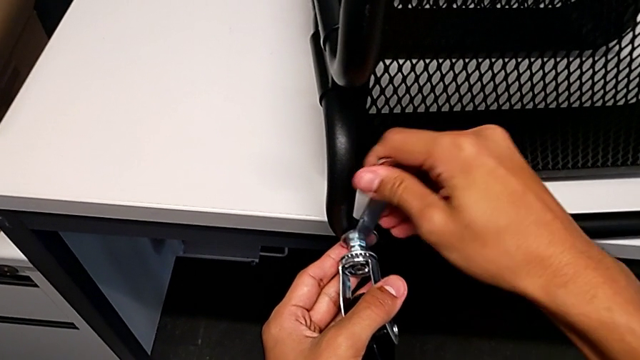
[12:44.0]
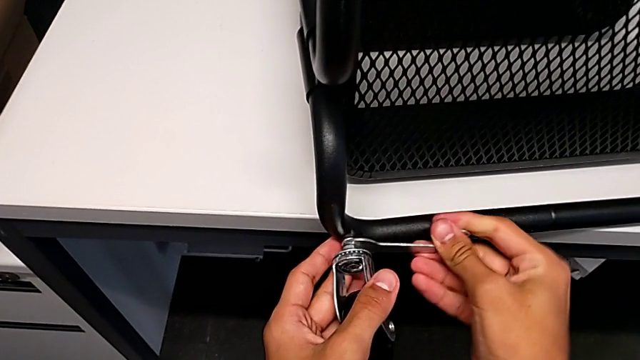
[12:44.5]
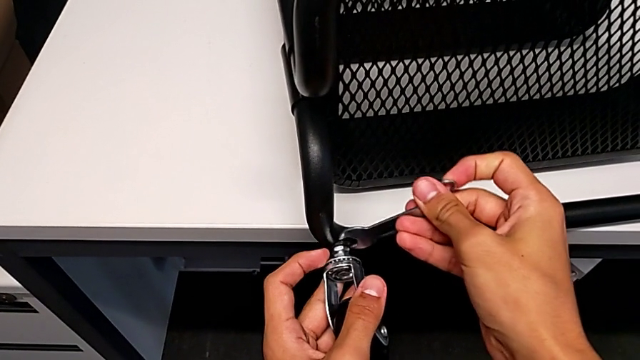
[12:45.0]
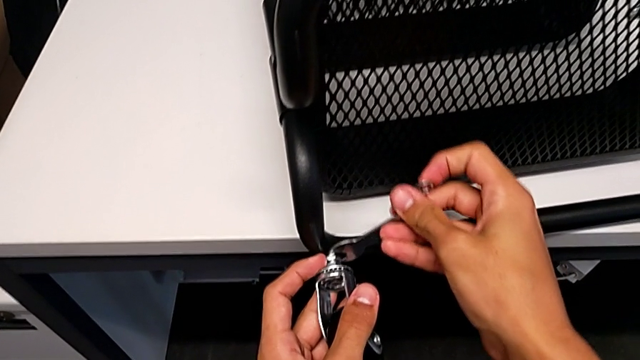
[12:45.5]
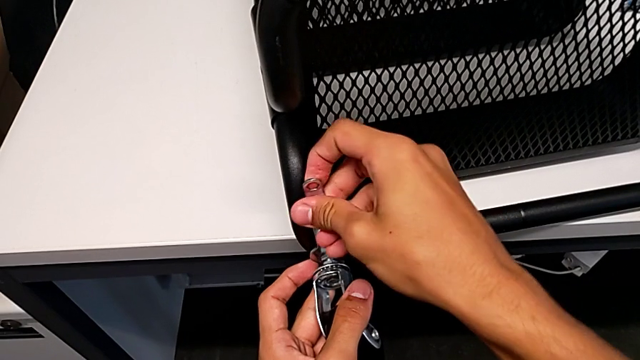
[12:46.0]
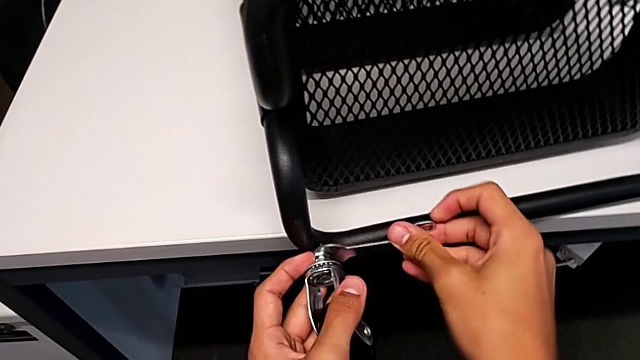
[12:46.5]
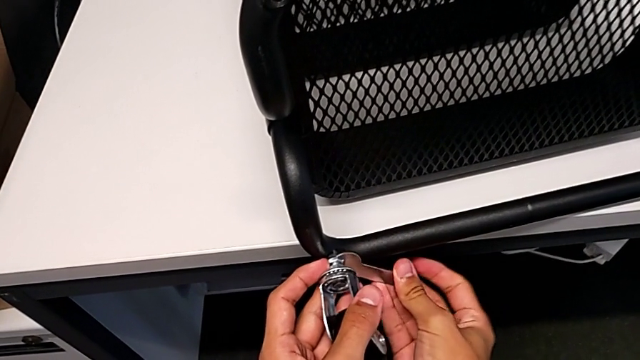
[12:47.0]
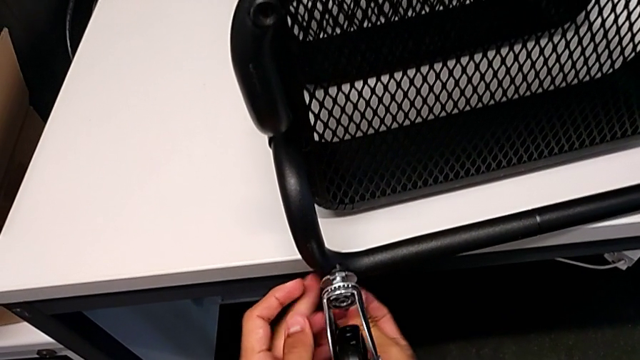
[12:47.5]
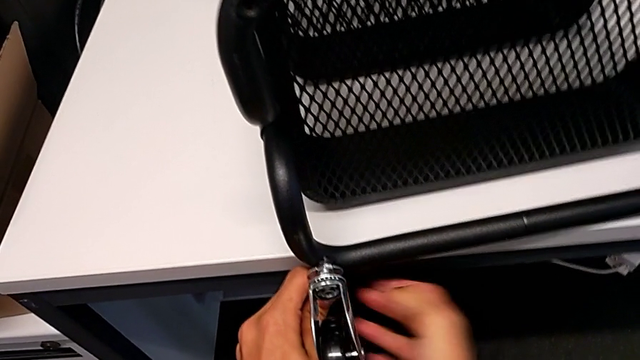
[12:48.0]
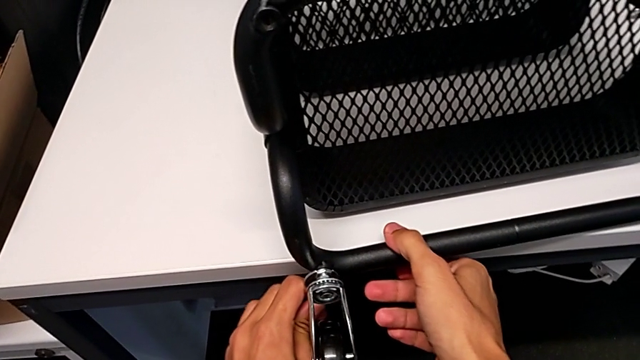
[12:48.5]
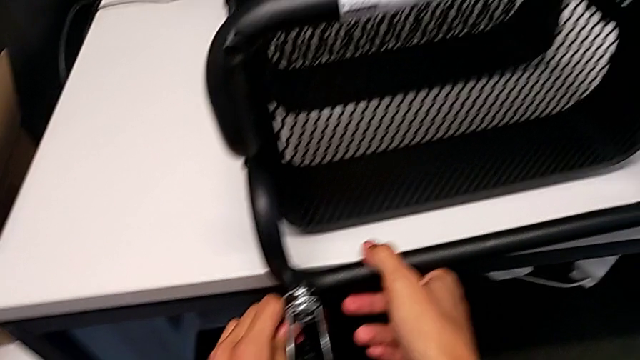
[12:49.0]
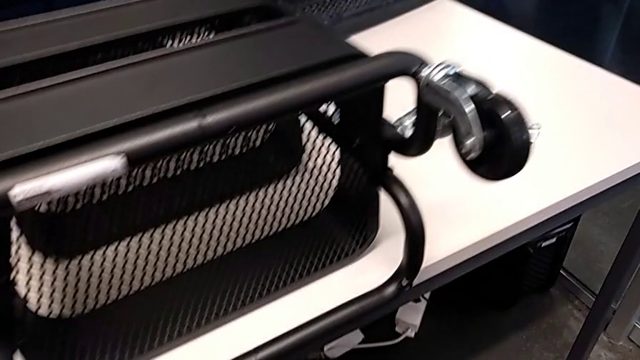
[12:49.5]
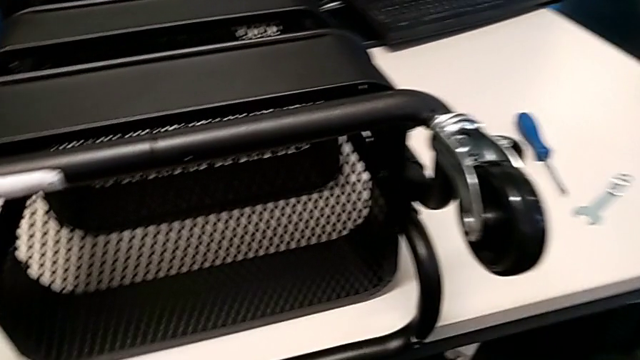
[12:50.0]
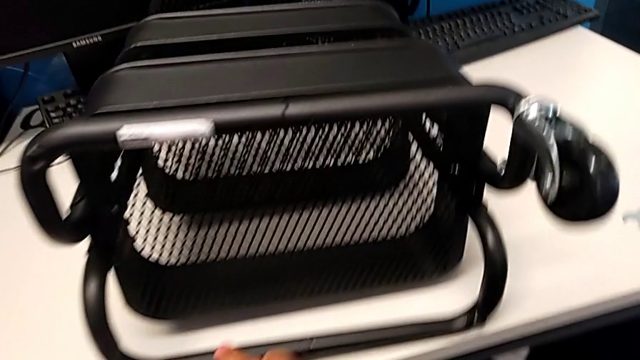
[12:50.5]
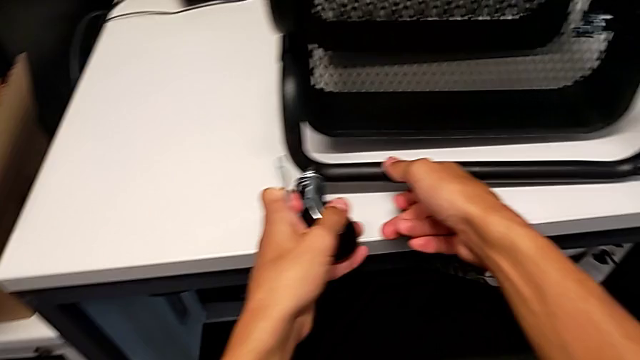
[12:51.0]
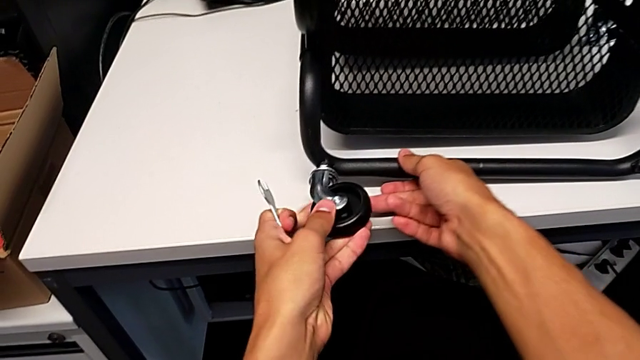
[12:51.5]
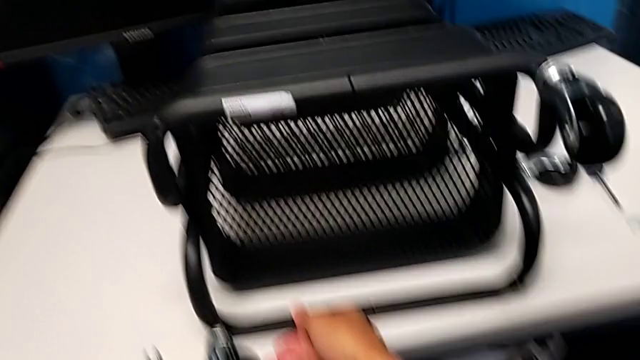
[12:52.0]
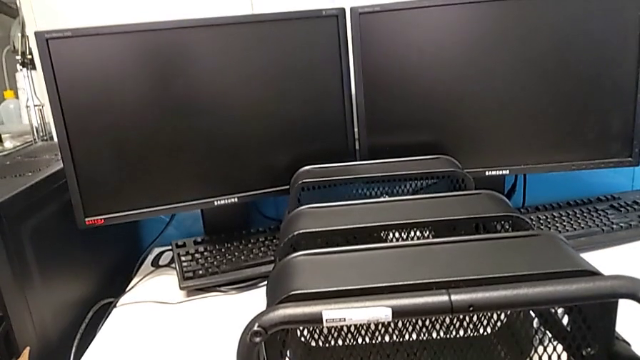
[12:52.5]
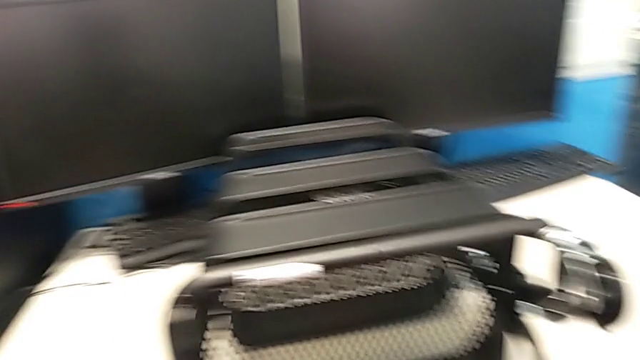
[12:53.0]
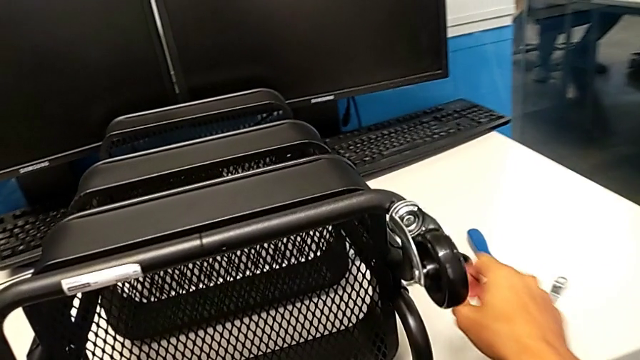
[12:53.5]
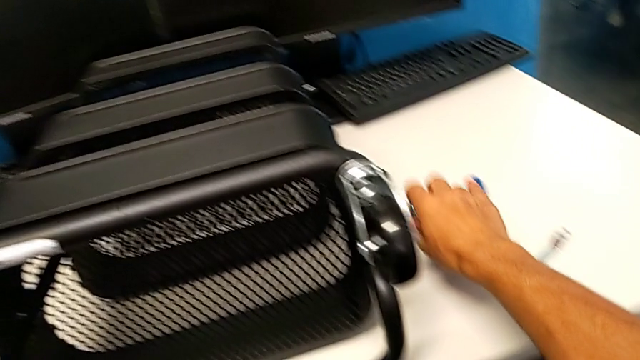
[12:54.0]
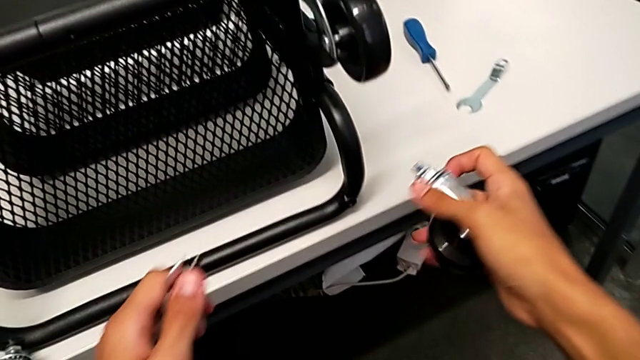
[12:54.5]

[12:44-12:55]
The camera wearer is assembling the shelf's wheels. They screw the wheel, withdraw the hexagonal wrench, screw the wheel and grab it.

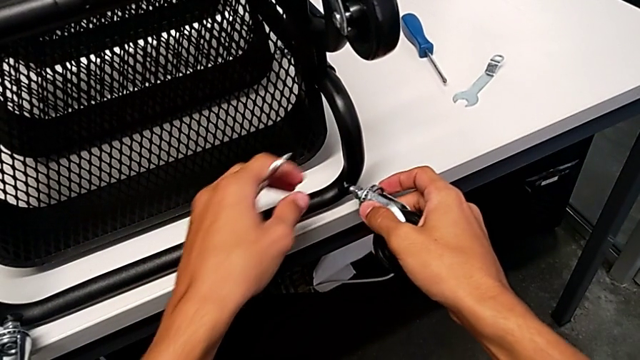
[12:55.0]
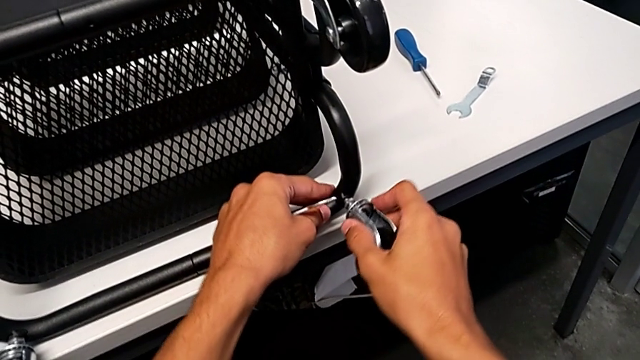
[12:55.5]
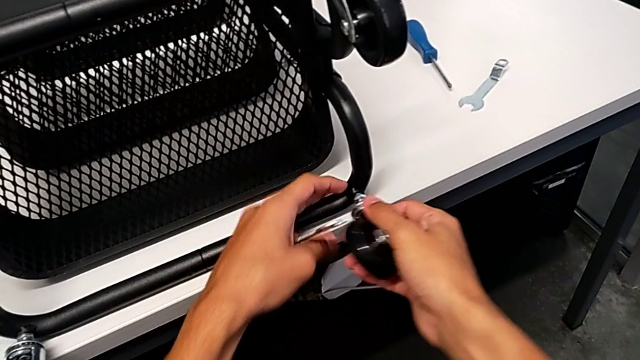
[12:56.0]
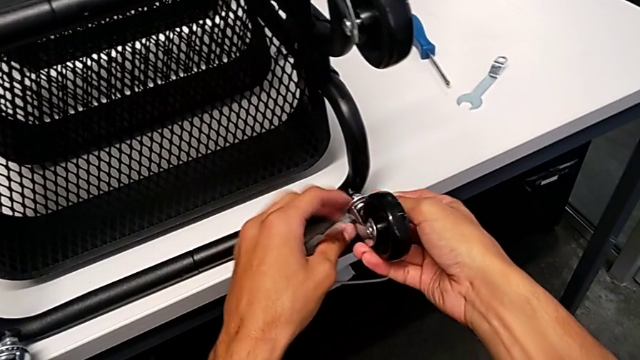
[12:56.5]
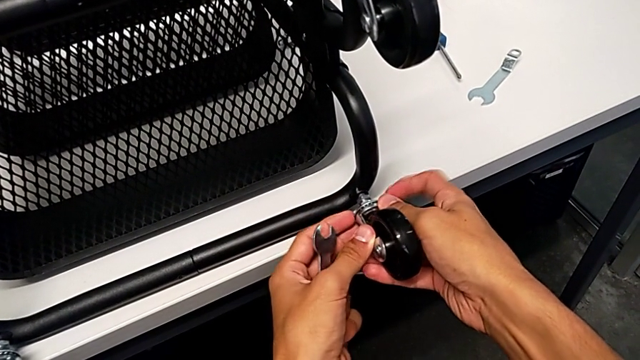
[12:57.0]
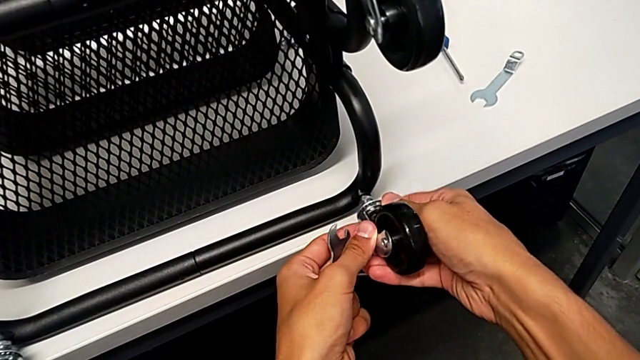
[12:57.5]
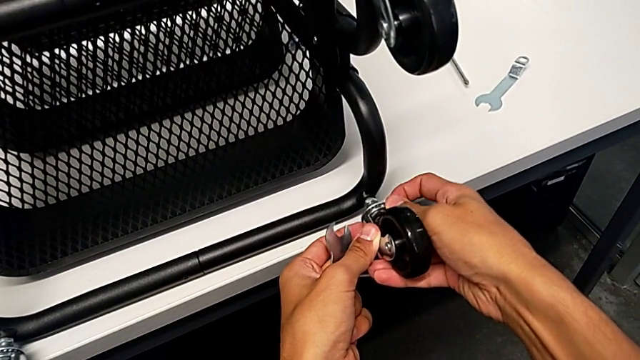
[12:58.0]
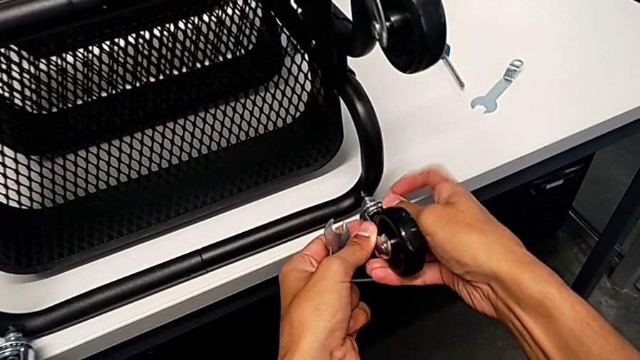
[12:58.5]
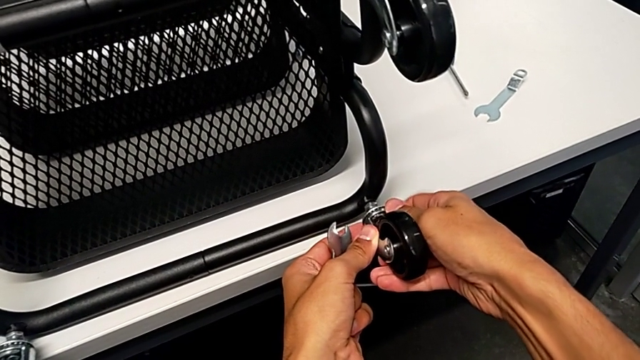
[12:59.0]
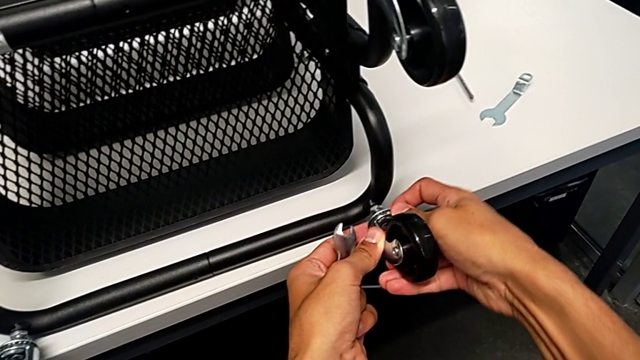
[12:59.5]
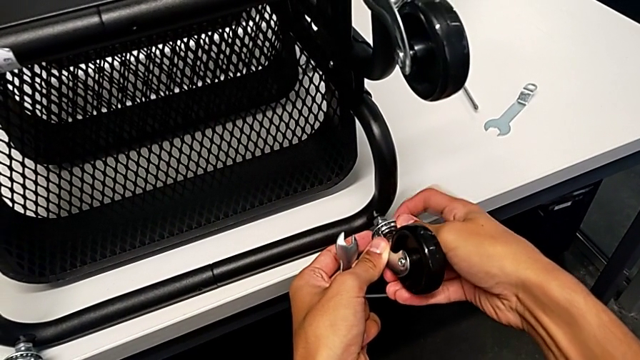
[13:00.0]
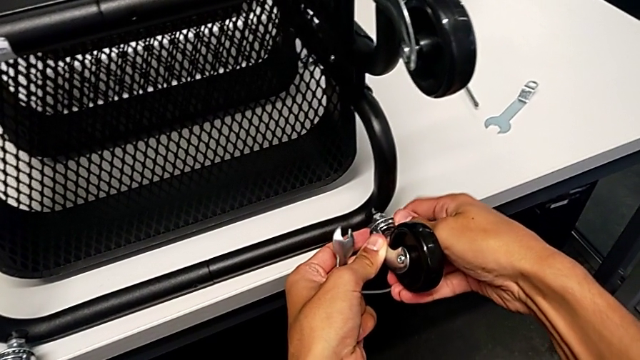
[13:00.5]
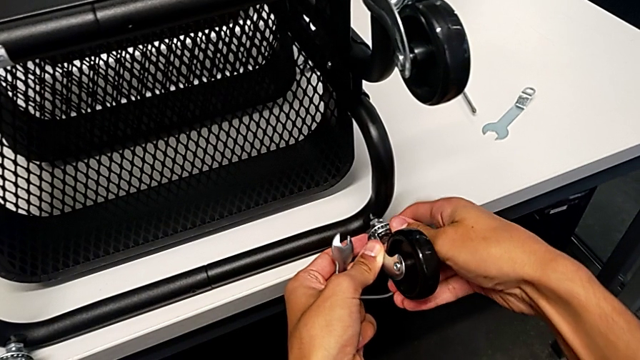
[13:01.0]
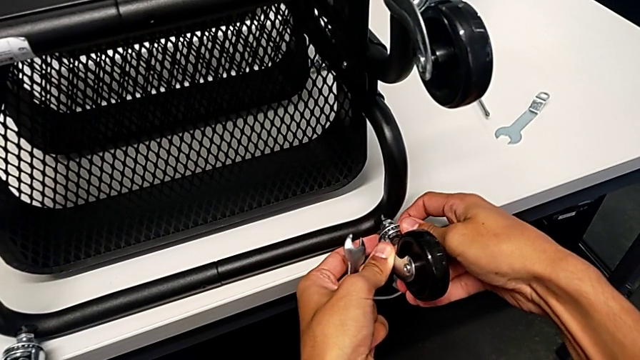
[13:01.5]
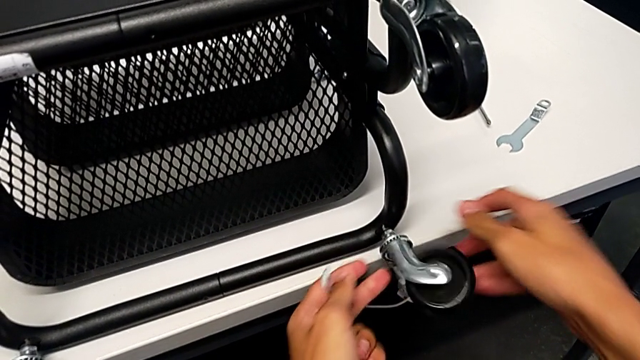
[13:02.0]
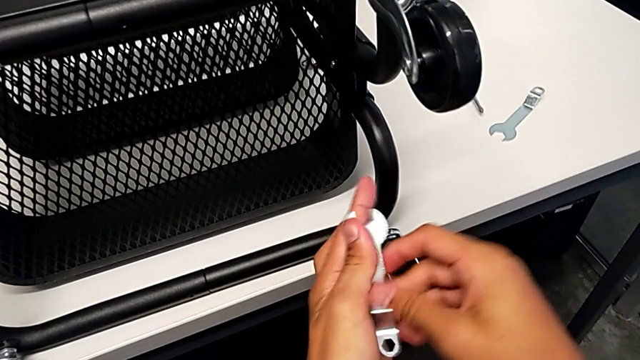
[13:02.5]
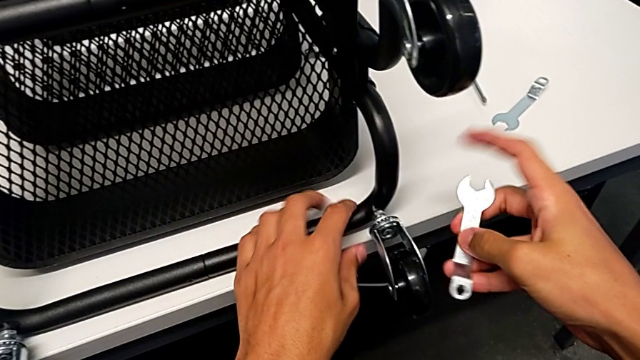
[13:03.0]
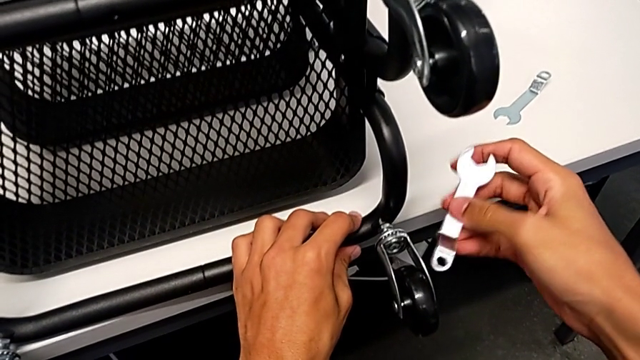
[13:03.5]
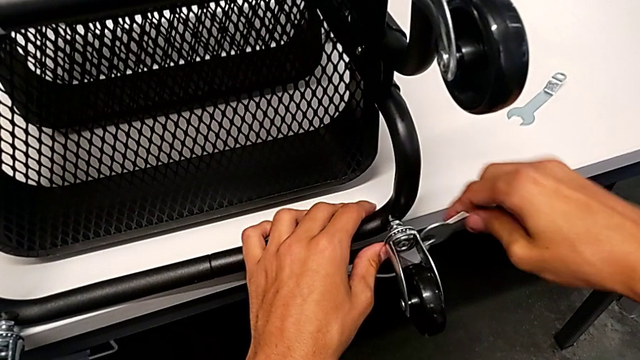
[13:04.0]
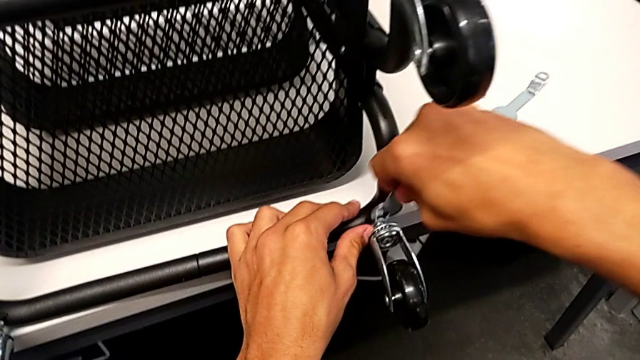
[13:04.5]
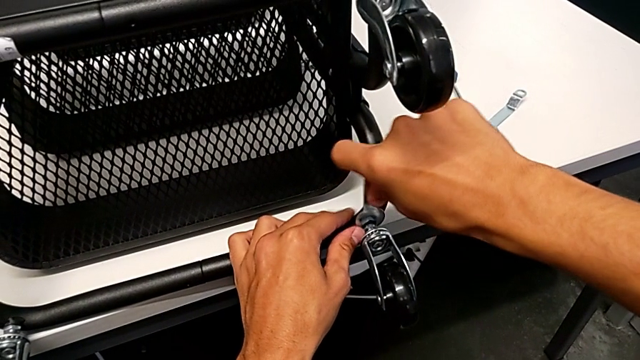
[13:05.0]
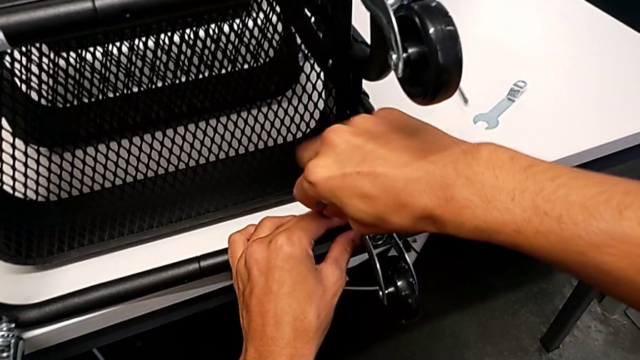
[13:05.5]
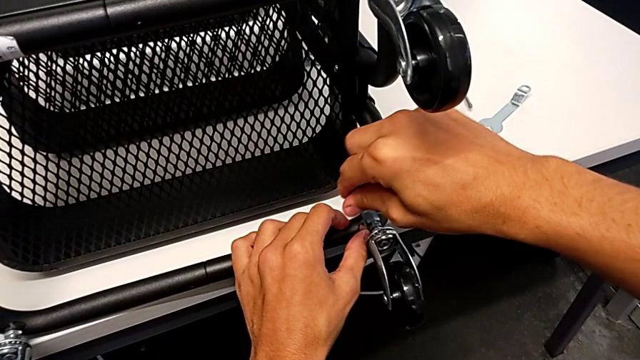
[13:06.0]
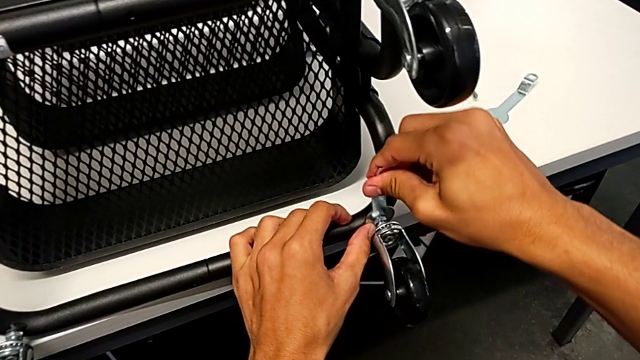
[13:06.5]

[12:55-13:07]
The camera wearer is assembling the shelf's wheels. They insert the wheel, screw it, insert the hexagonal wrench and screw the wheel.
